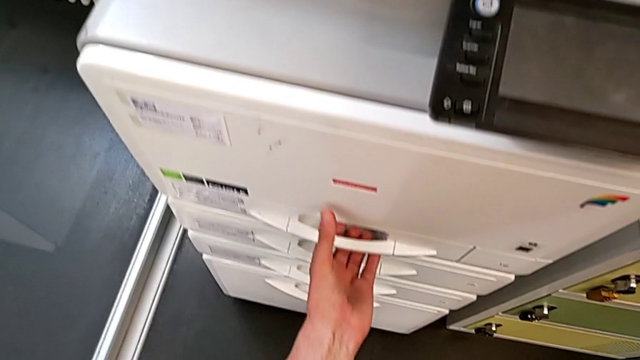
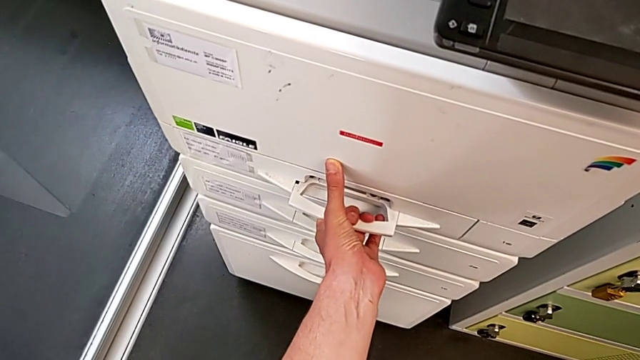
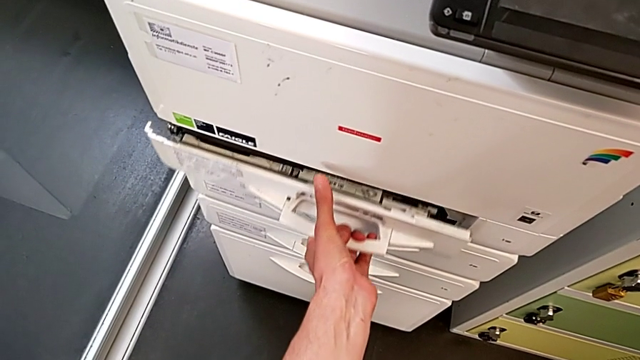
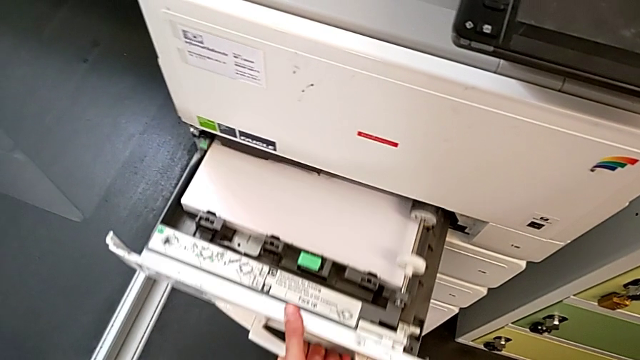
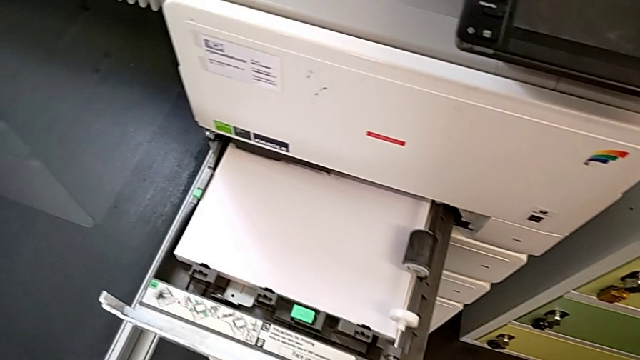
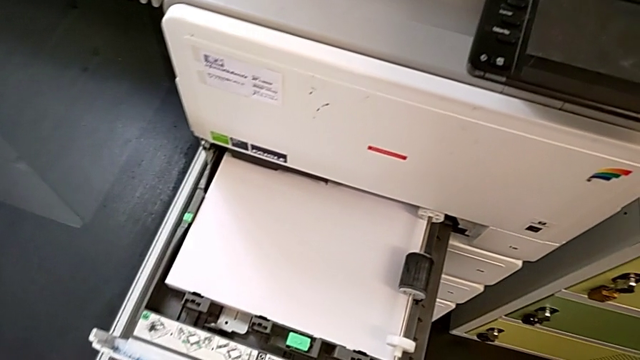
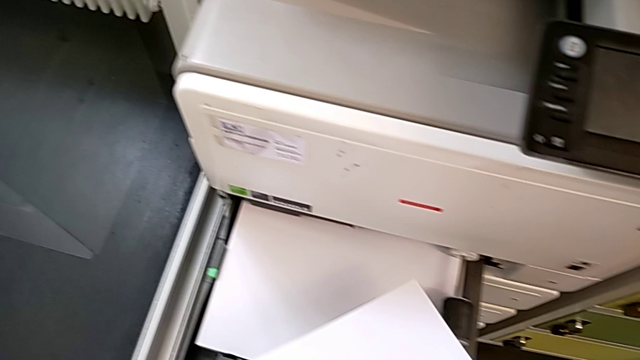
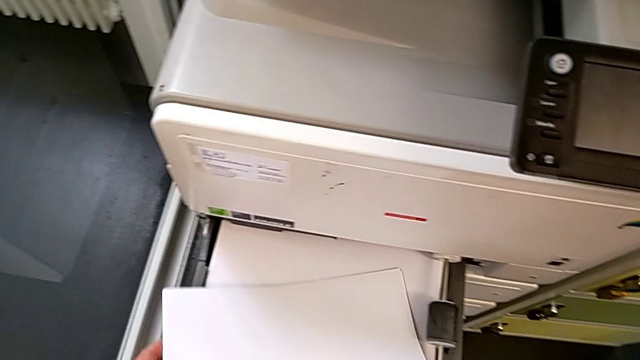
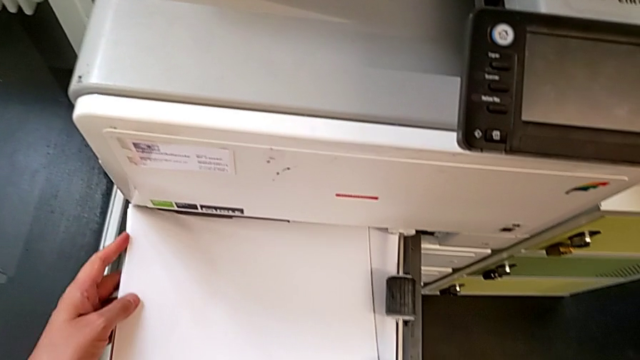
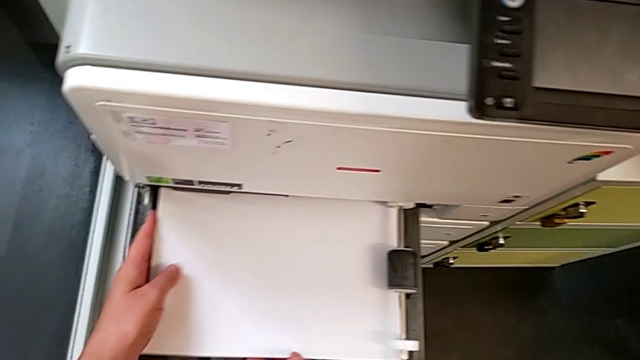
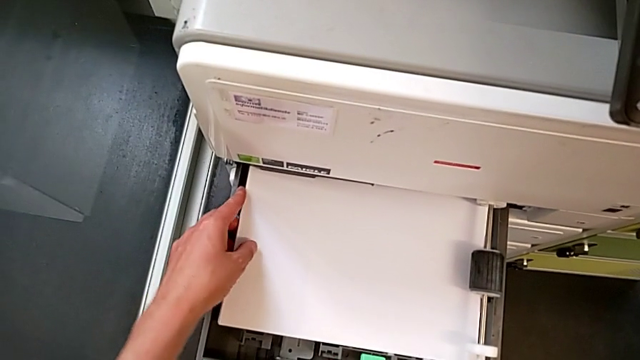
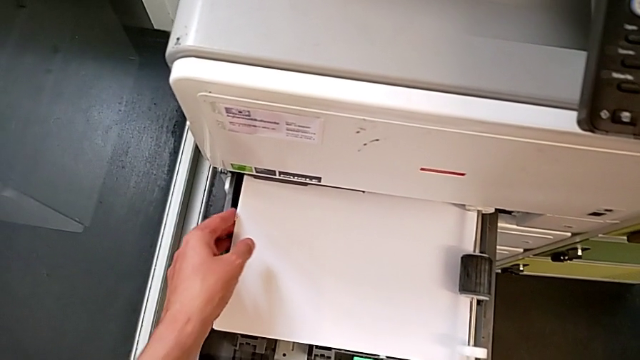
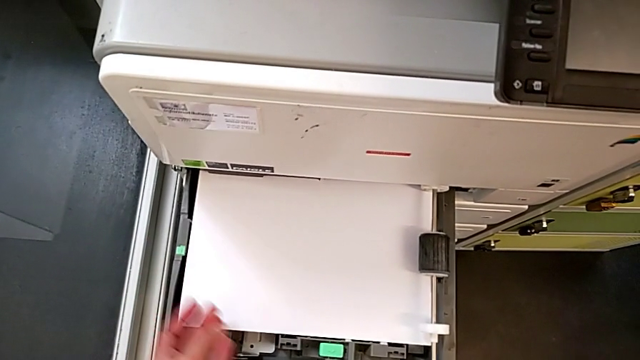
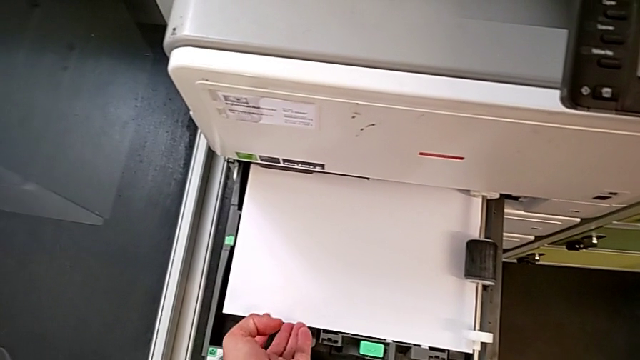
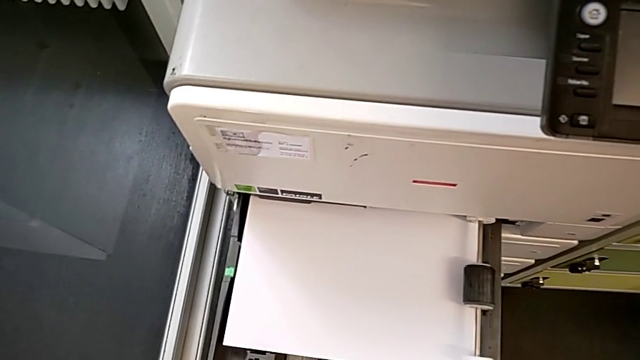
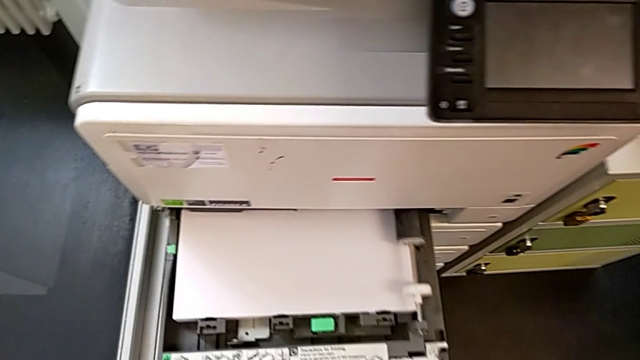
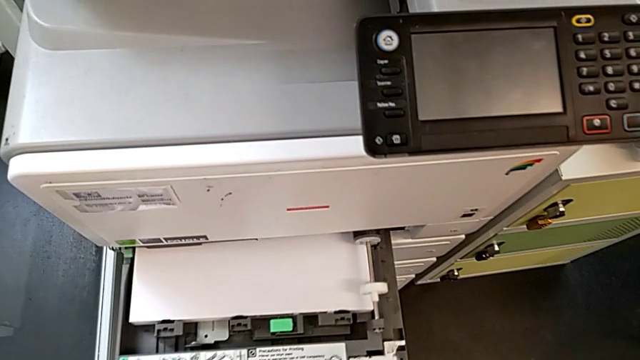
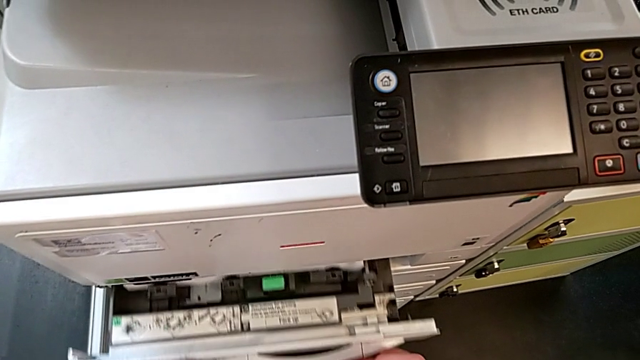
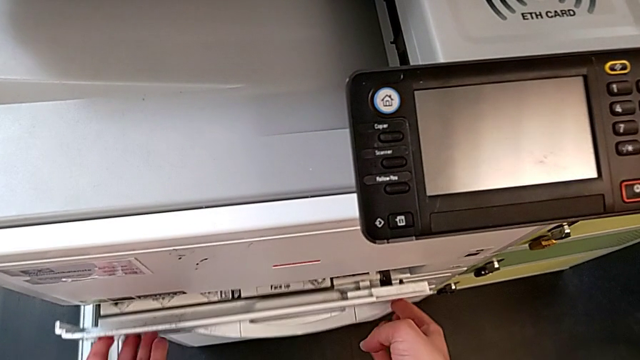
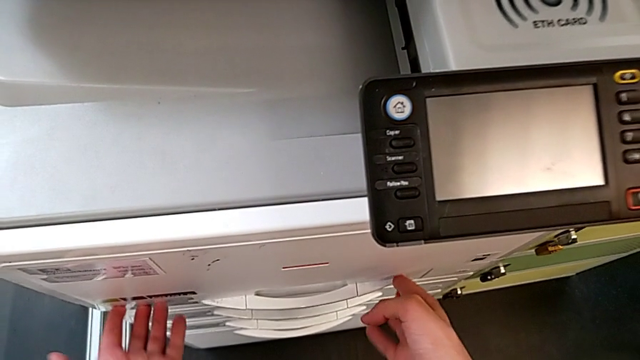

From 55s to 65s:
The camera wearer is loading a paper stack into the paper tray. They pull the paper tray, approach the paper stack, insert it, align it and close the paper tray.

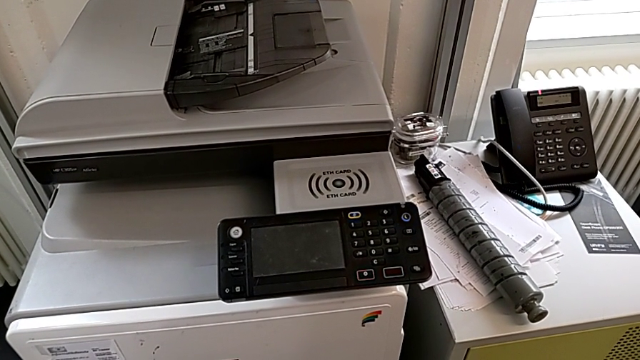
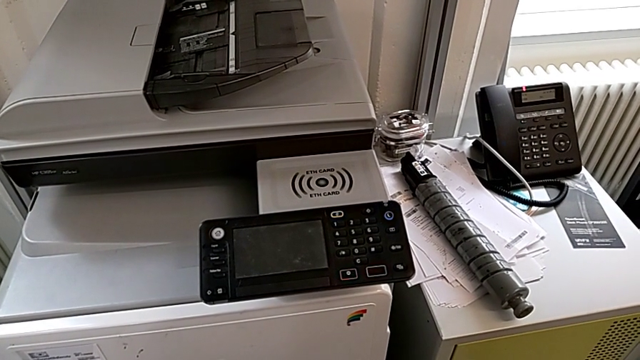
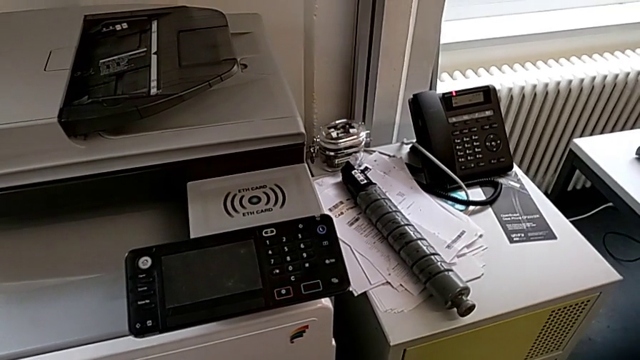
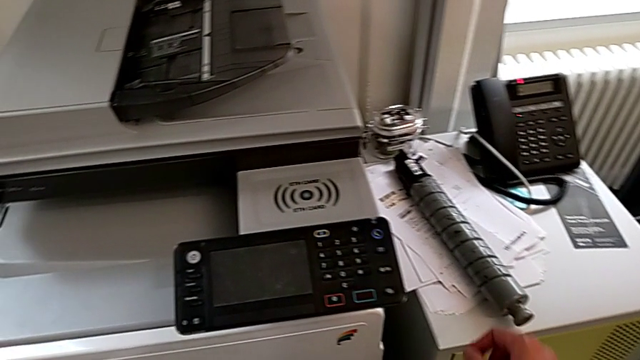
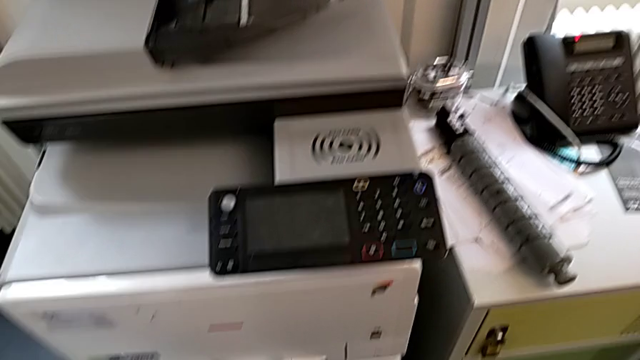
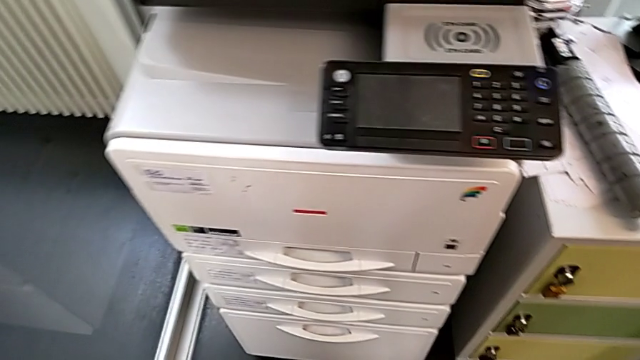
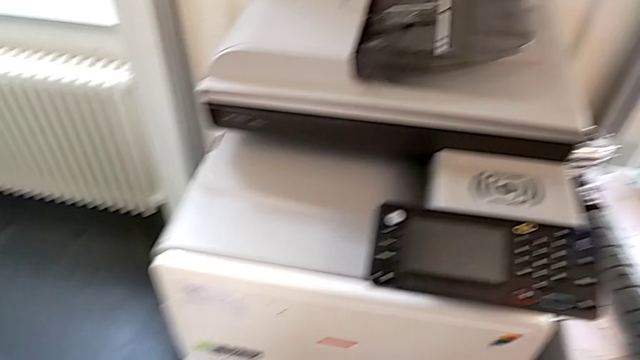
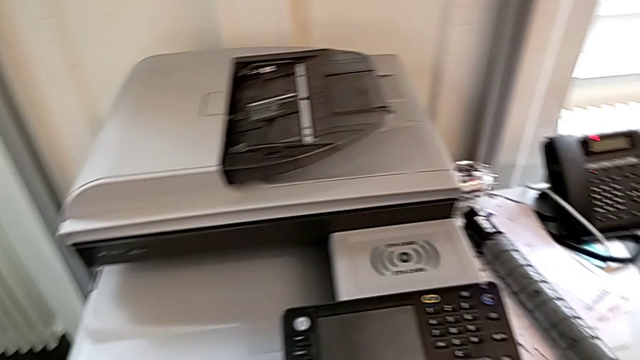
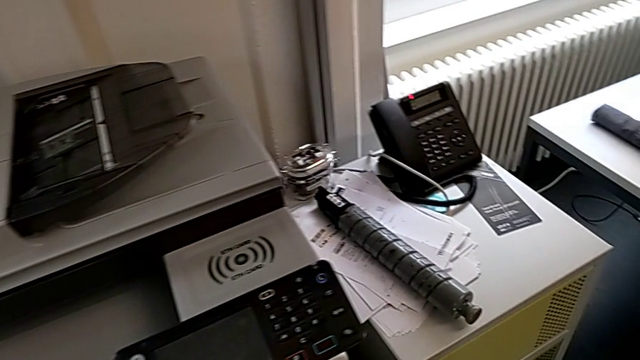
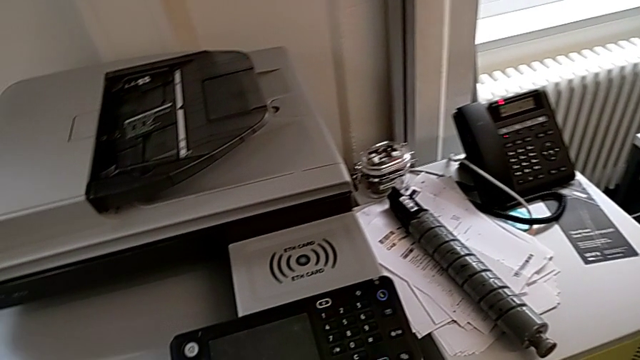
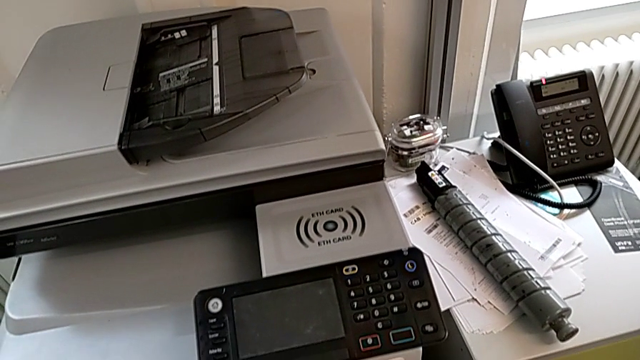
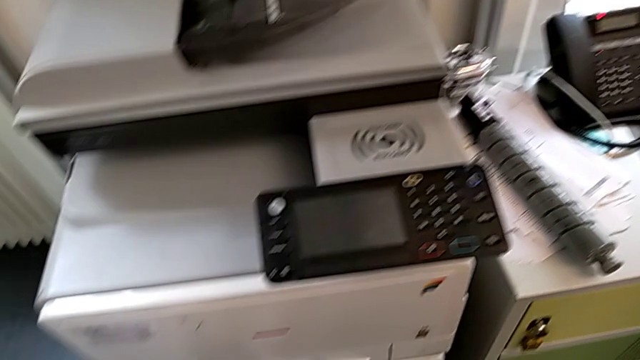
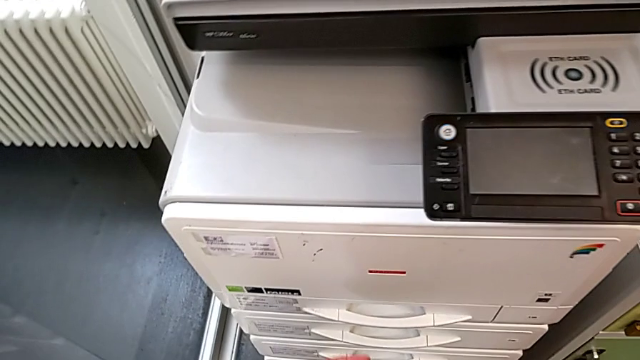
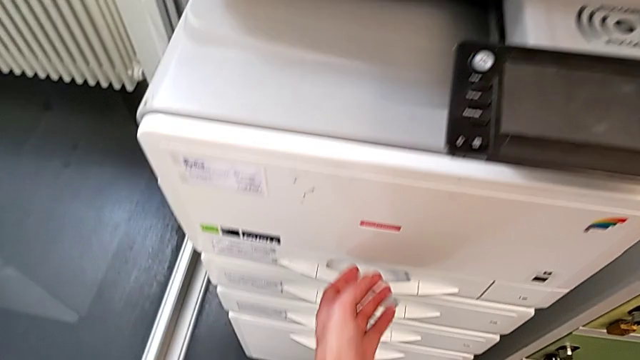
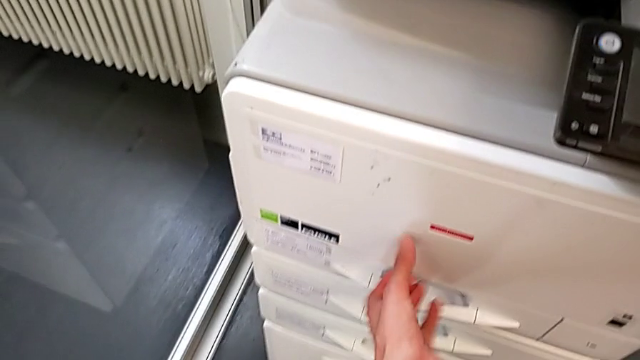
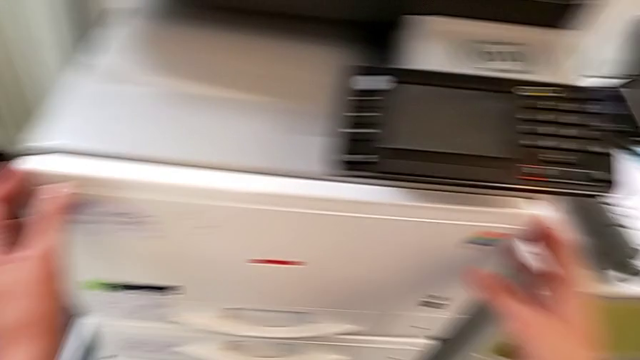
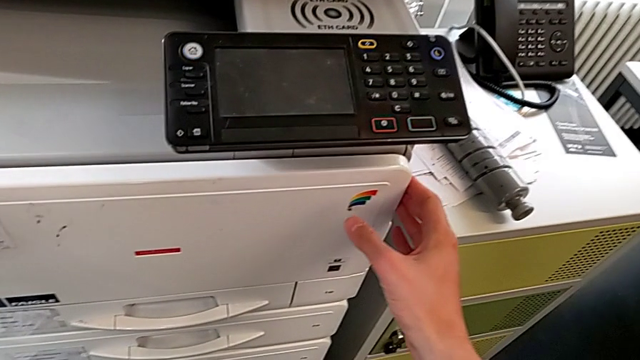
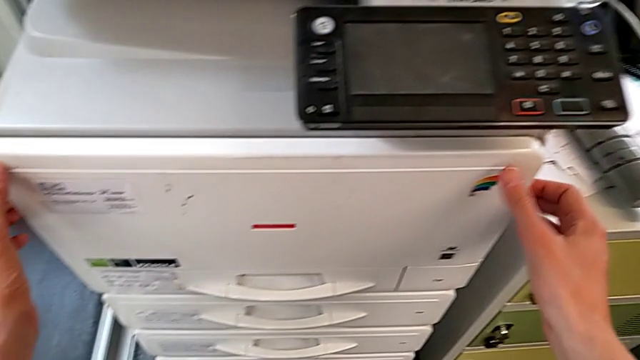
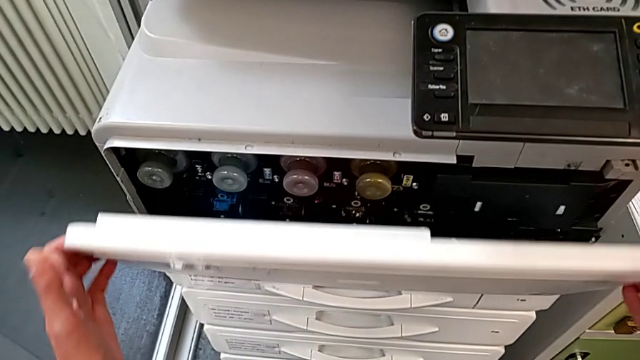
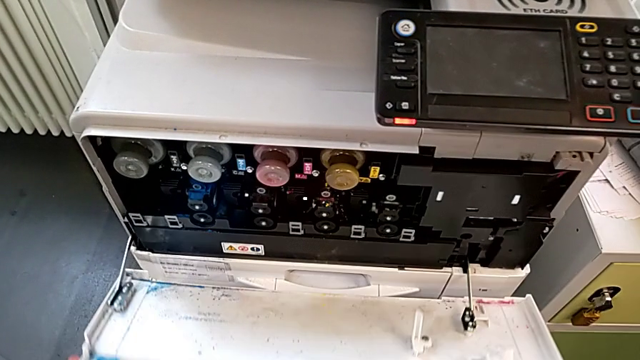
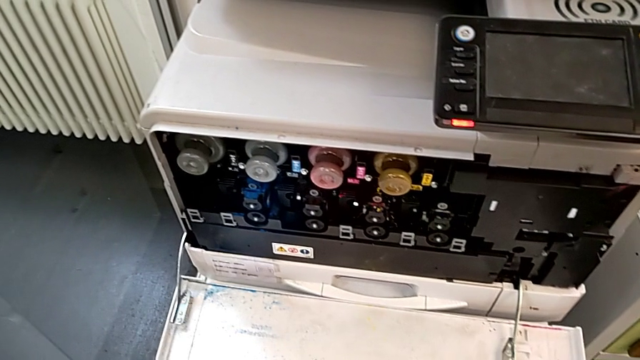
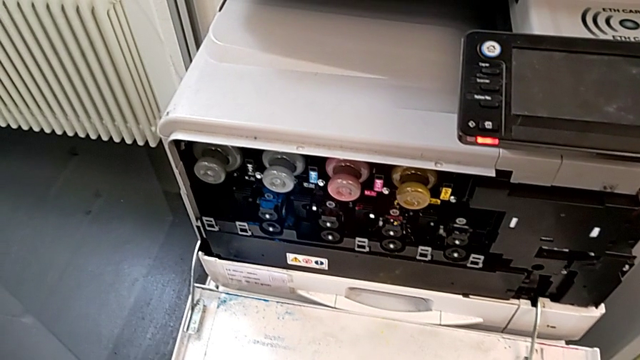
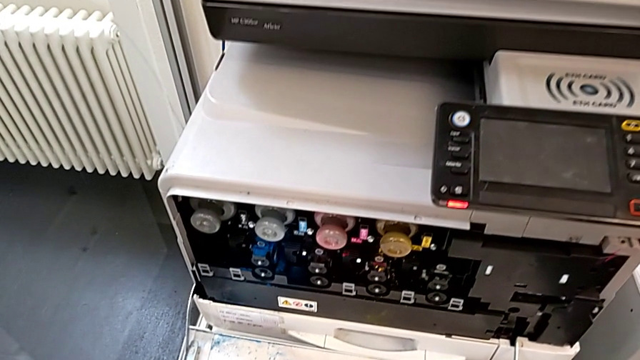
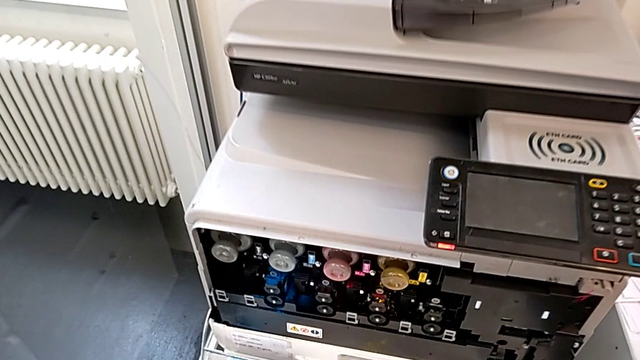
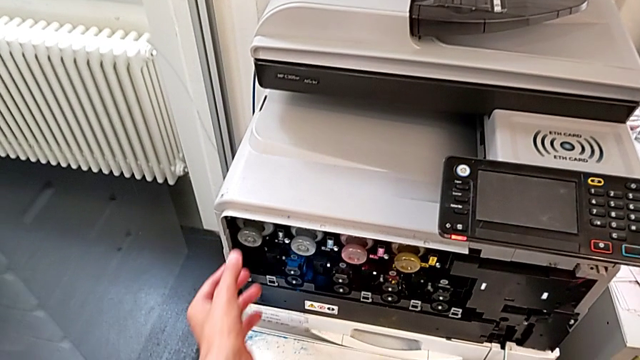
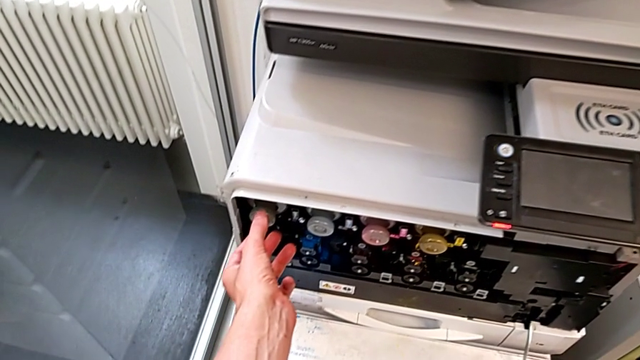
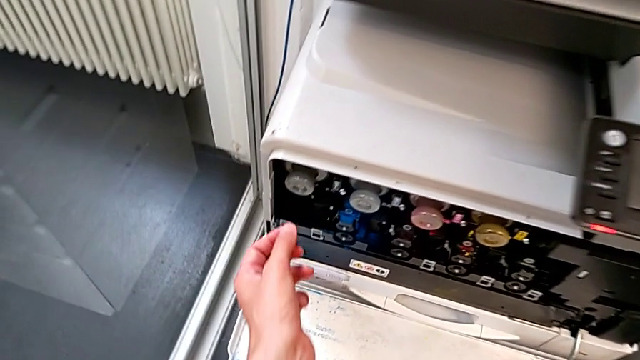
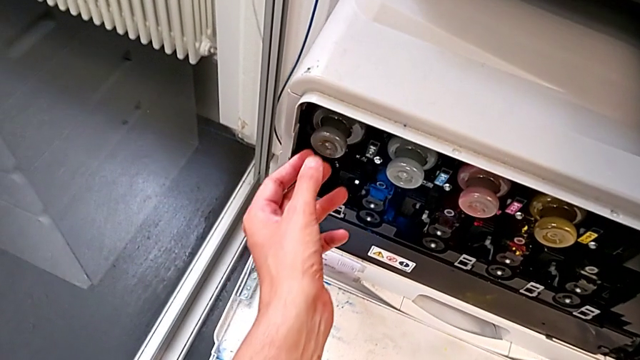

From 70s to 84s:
The camera wearer is exchanging a black ink cartridge. They point at the ink cartridge, approach the cartridge gate, grab it, open it, approach the old ink cartridge and grab it.
